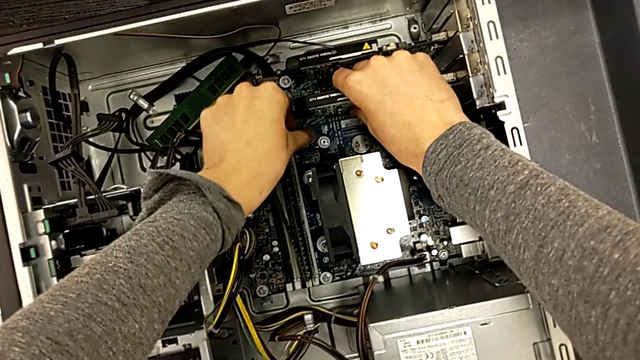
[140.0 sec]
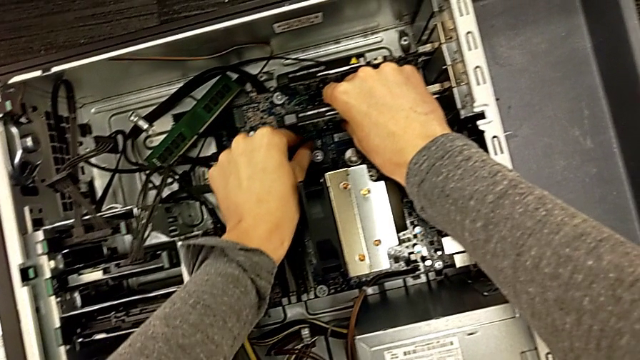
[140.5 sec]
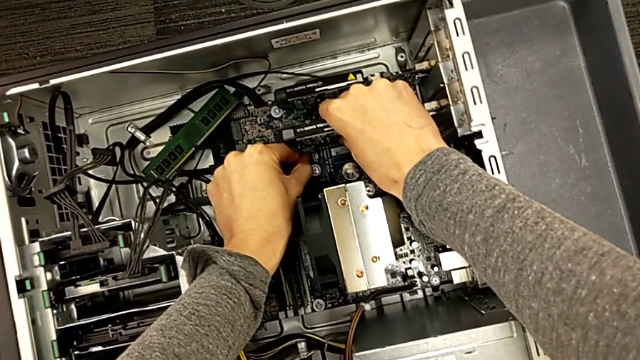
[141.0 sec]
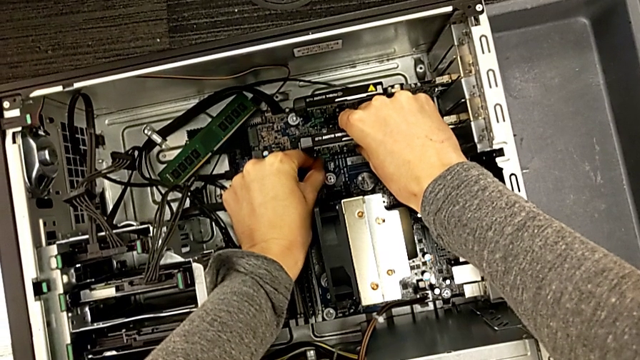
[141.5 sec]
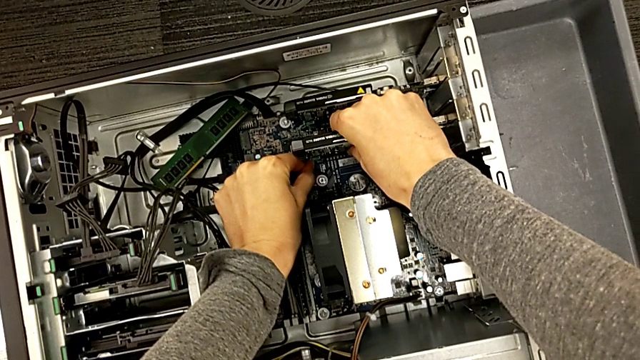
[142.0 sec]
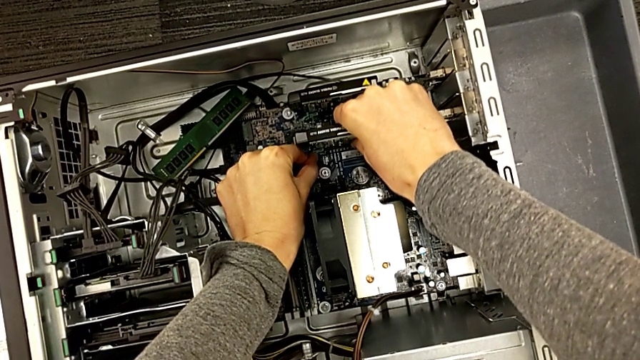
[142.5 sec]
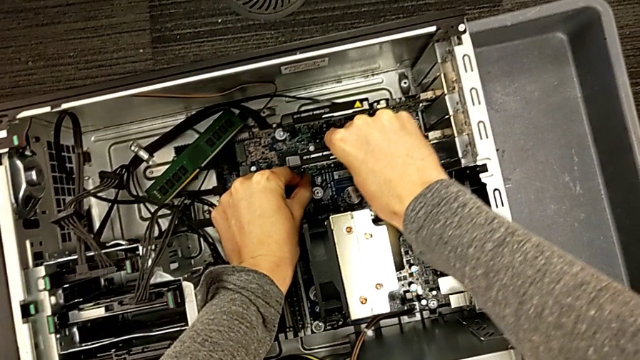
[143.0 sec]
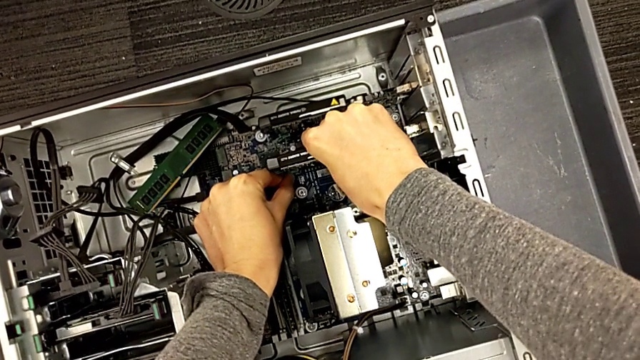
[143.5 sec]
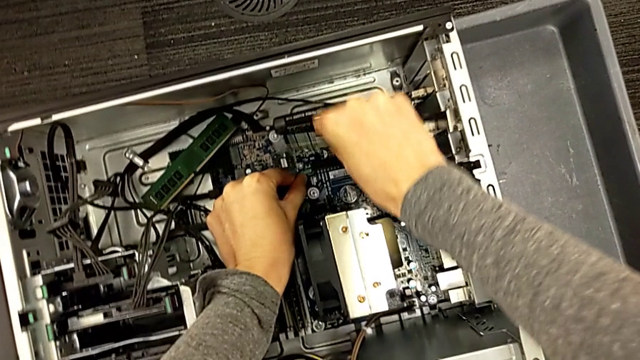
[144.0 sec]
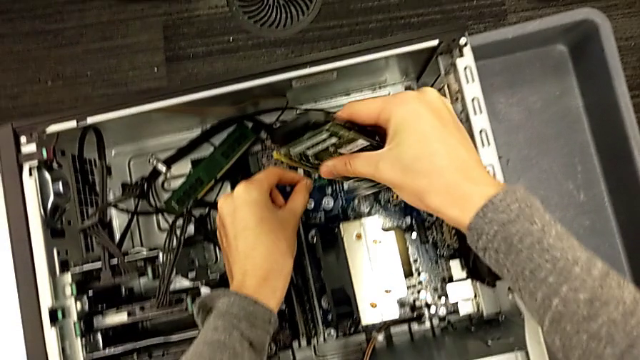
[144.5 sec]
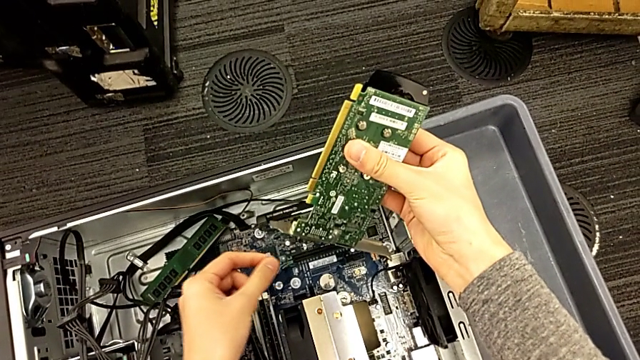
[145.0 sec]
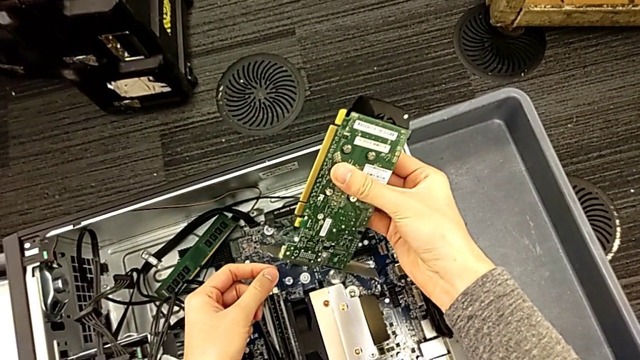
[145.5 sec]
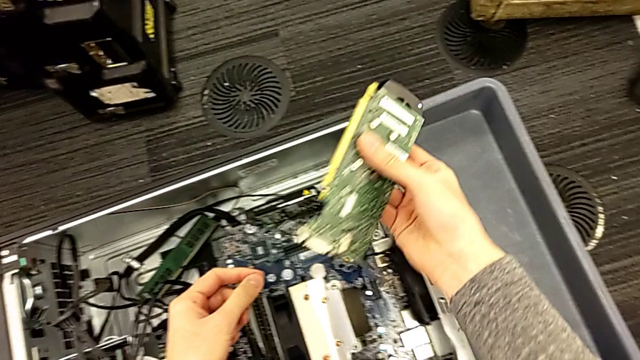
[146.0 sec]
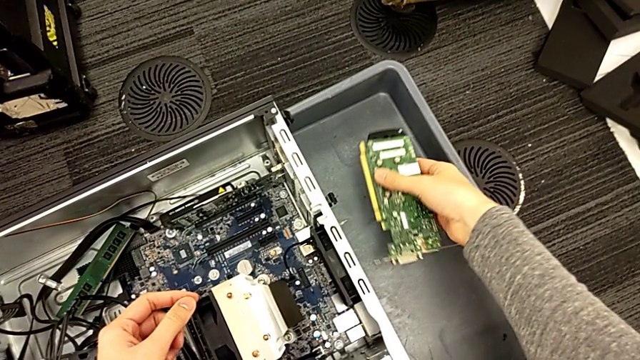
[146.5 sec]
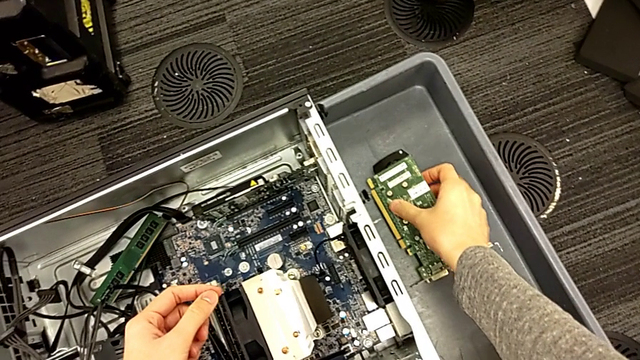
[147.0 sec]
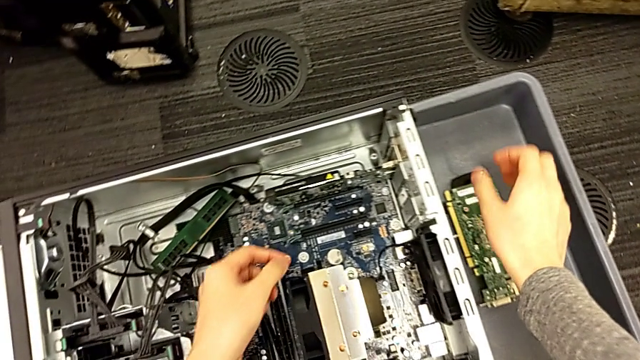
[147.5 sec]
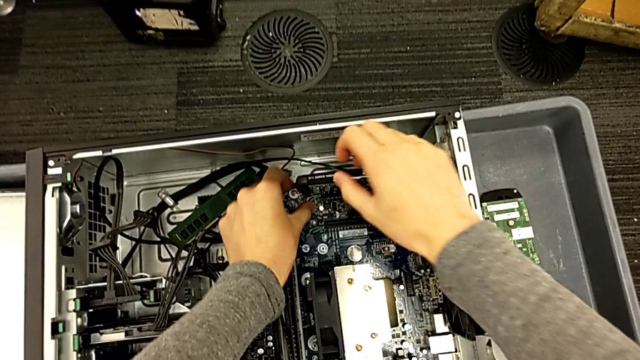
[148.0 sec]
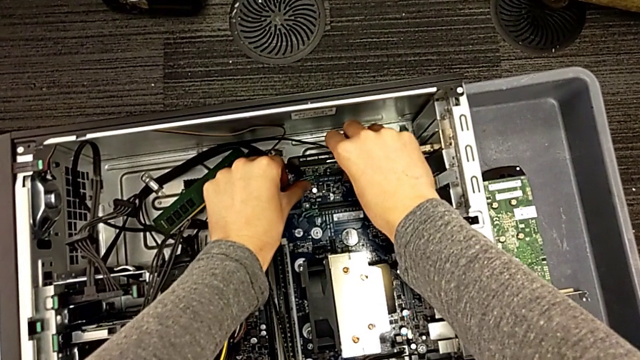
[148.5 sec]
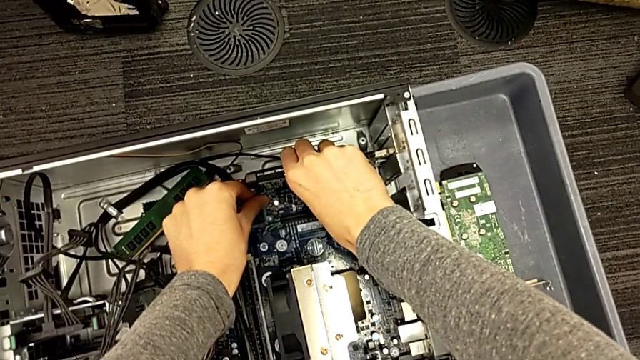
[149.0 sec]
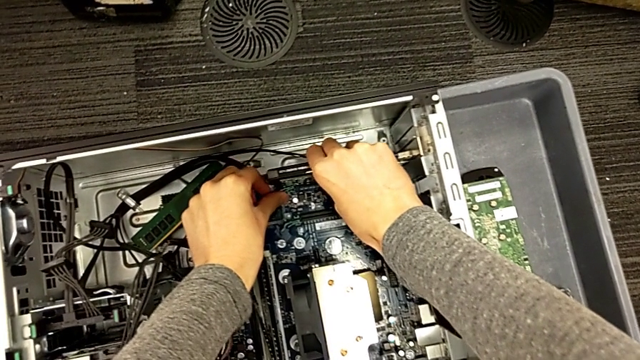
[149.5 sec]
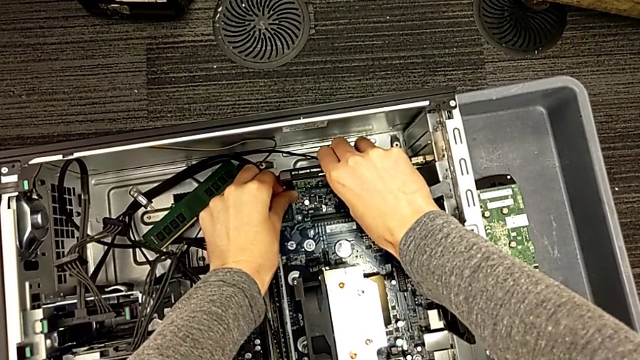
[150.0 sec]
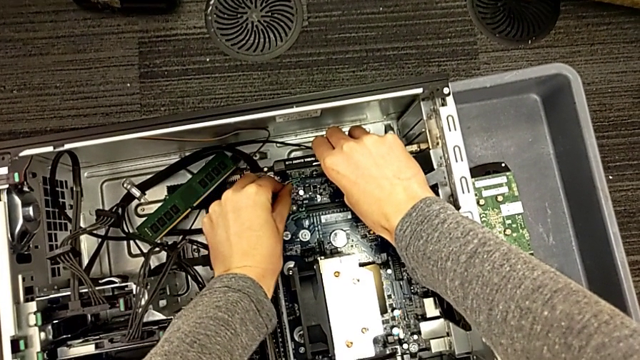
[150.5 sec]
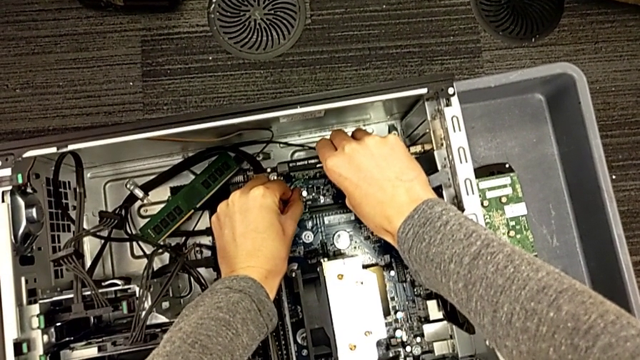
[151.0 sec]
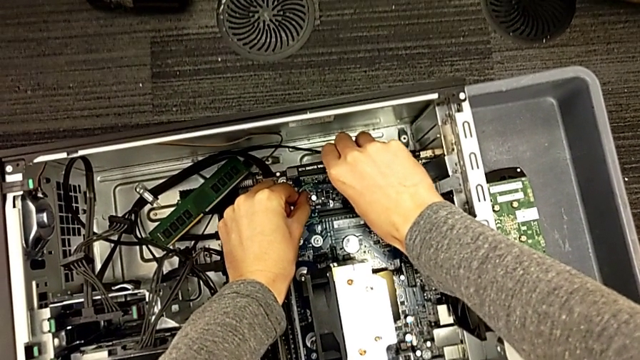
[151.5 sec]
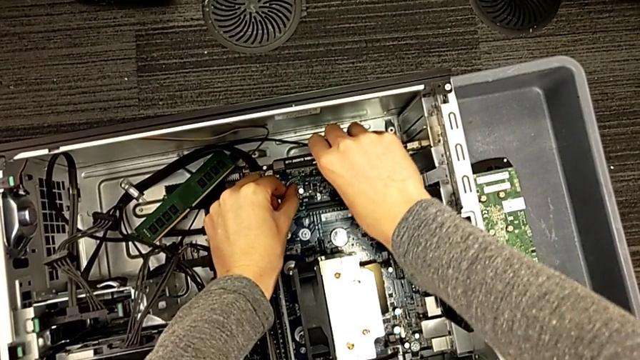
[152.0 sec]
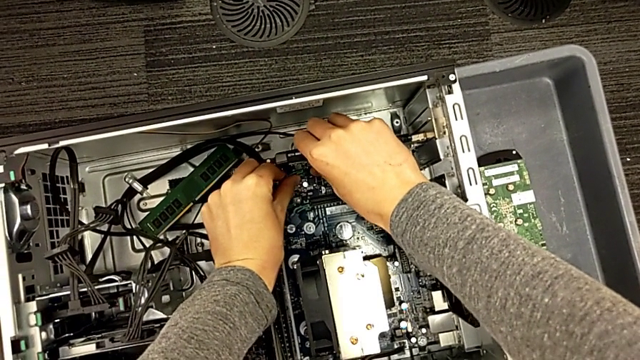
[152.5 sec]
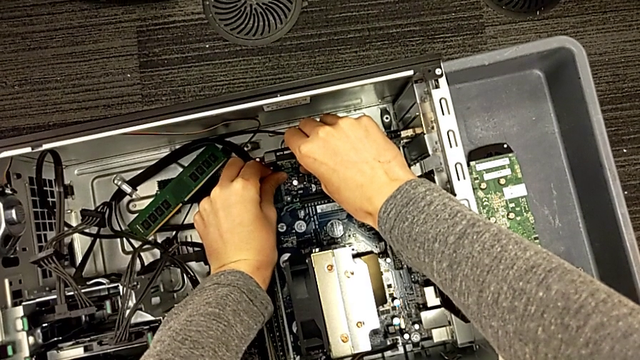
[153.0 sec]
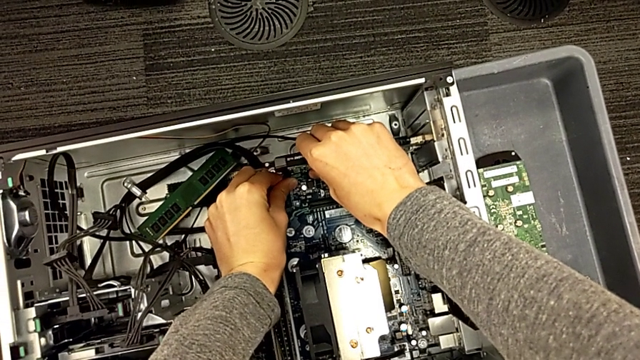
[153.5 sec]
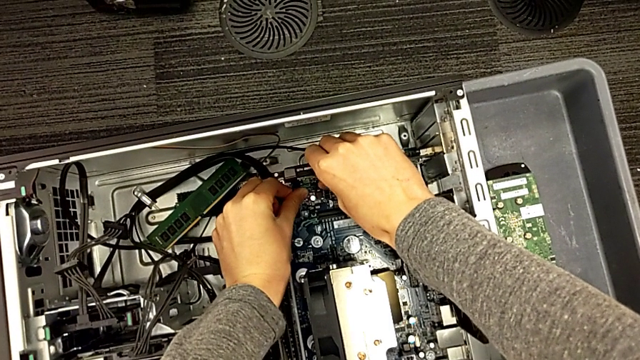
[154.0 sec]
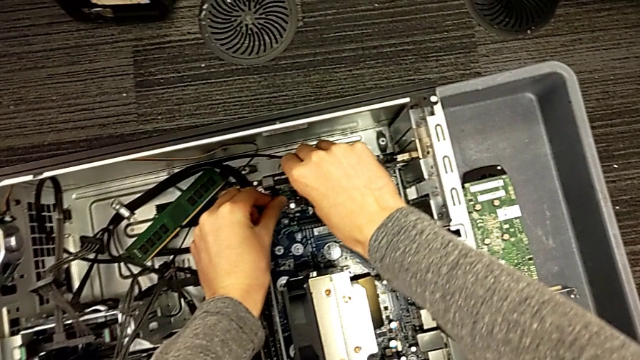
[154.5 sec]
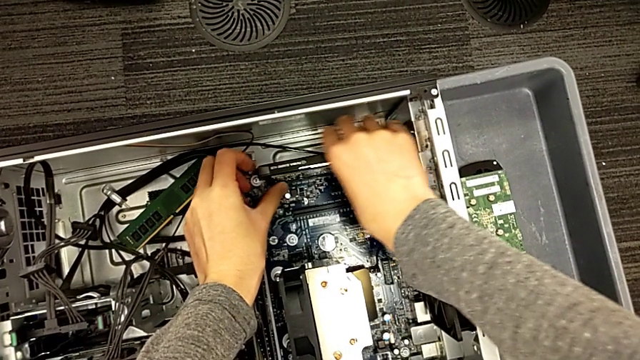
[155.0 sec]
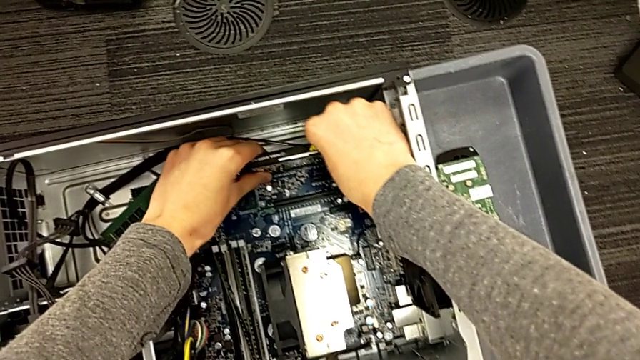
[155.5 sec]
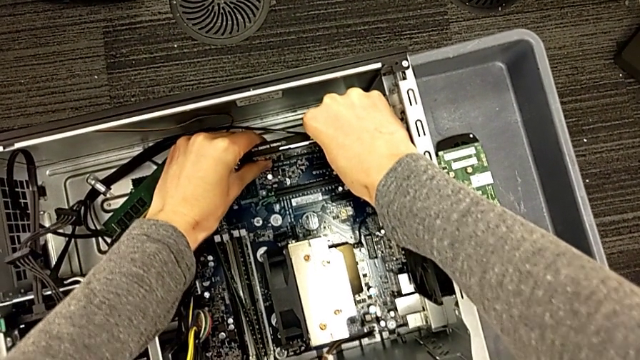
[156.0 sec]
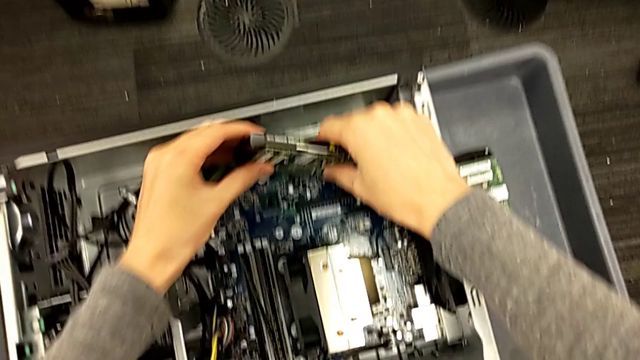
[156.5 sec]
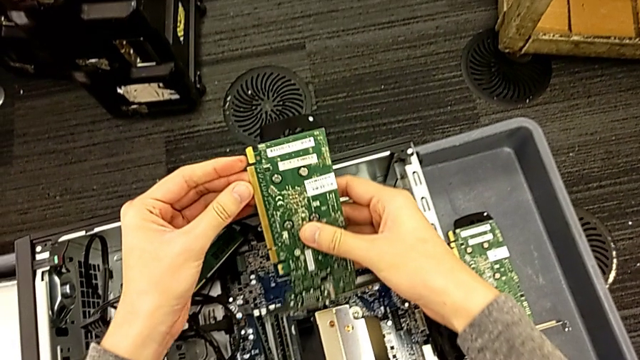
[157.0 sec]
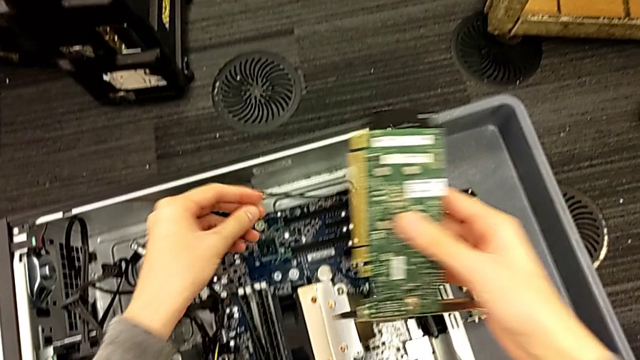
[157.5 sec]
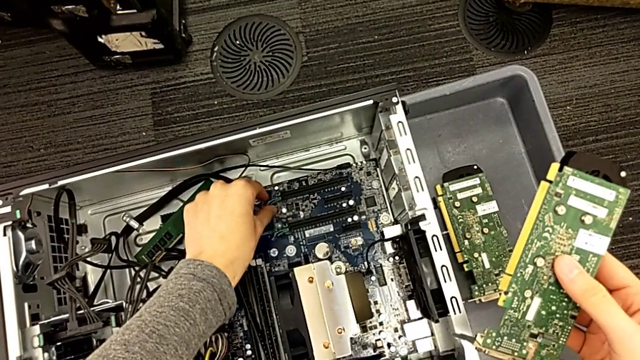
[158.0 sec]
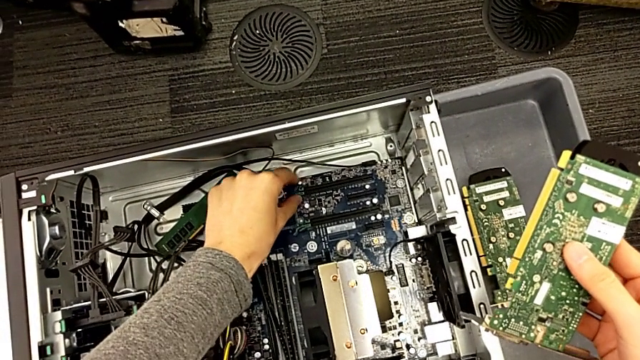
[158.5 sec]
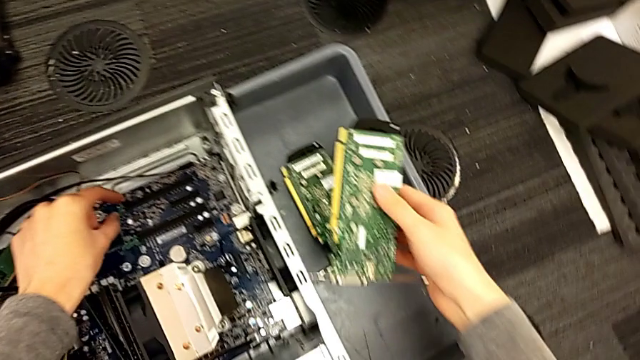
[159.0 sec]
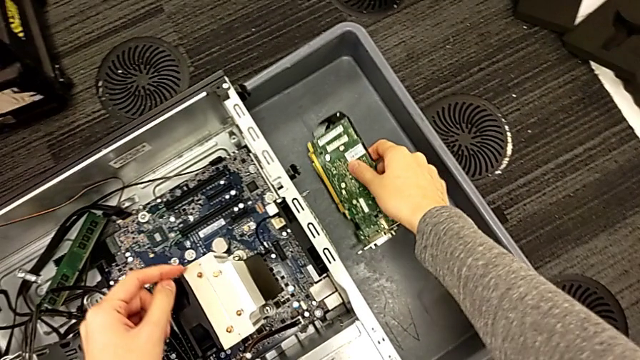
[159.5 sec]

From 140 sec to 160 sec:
The camera wearer is removing the graphic card from the computer tower. They keep withdrawing the graphic card inside, place the first graphic card and withdraw the second graphic card.

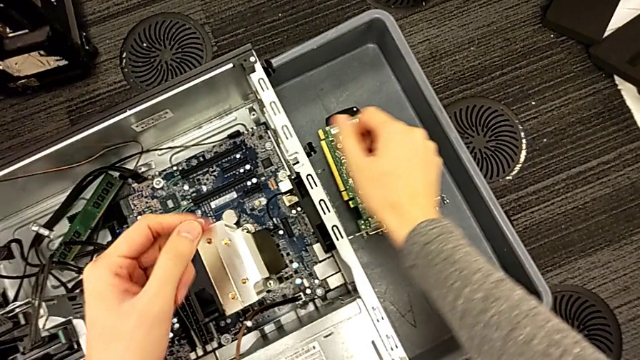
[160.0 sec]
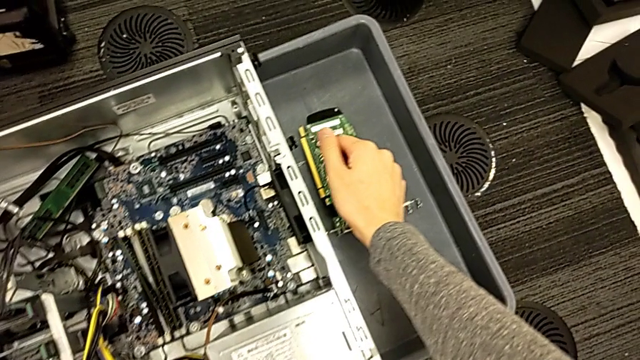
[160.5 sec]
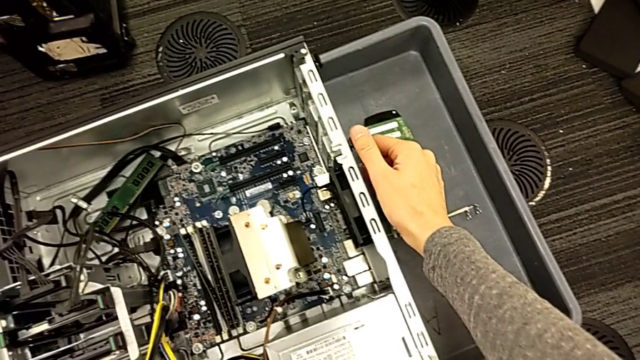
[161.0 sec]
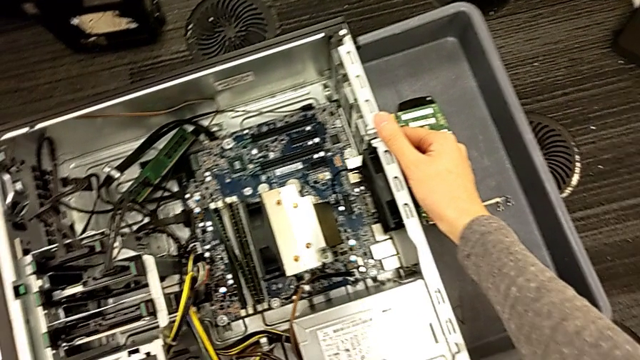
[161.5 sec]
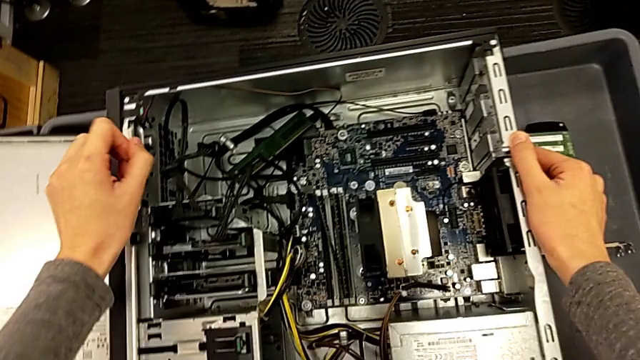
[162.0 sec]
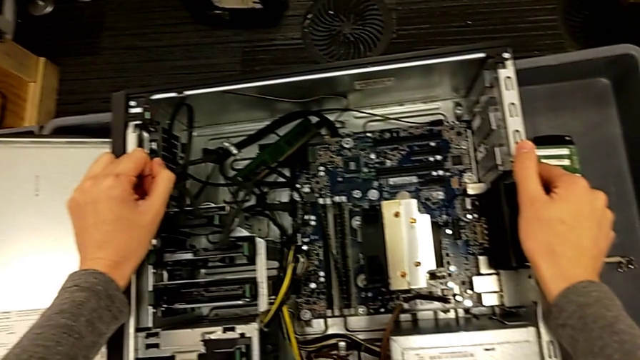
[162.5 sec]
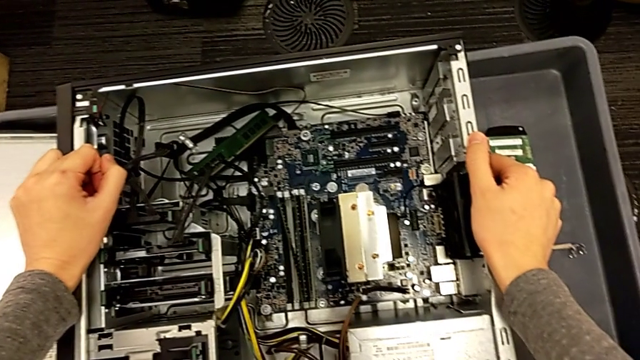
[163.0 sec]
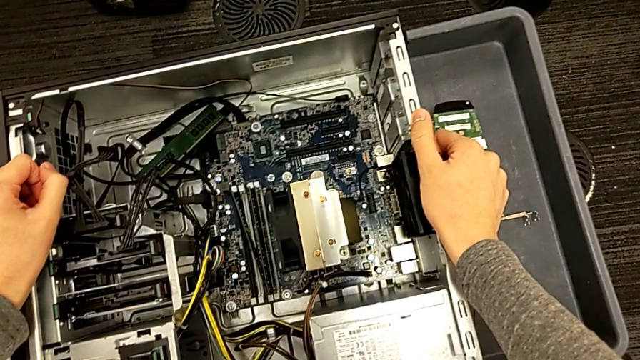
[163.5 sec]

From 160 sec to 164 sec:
The camera wearer is inserting the graphic cards into the slots. They hold the side by side computer tower.
